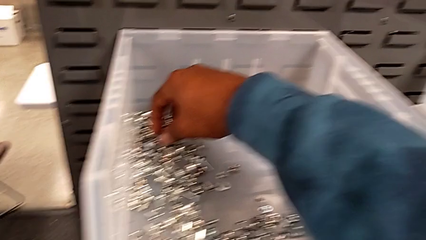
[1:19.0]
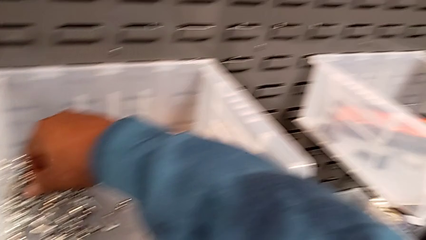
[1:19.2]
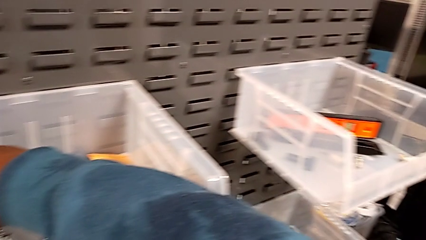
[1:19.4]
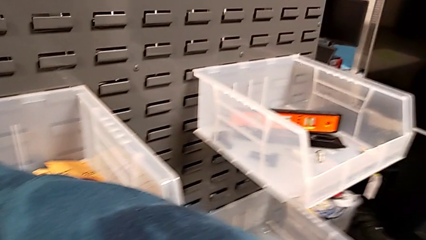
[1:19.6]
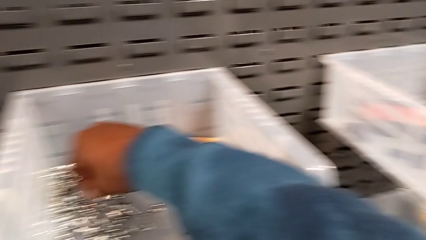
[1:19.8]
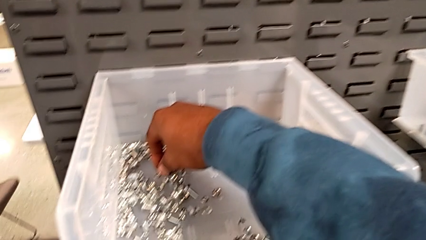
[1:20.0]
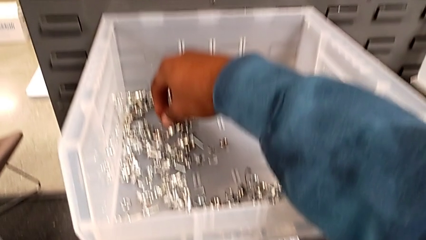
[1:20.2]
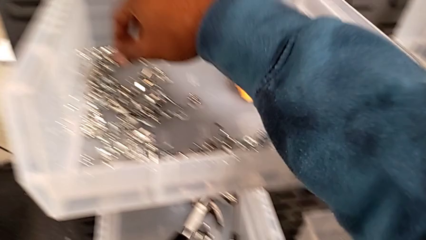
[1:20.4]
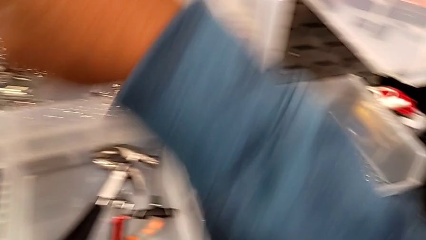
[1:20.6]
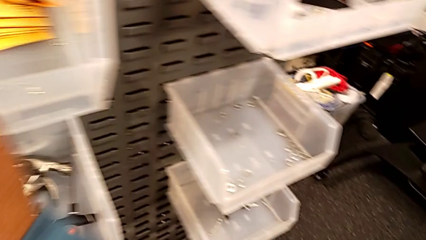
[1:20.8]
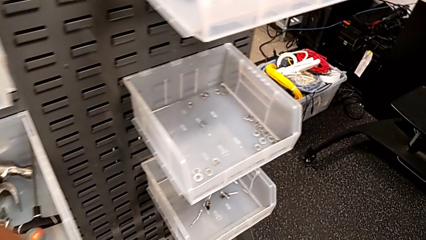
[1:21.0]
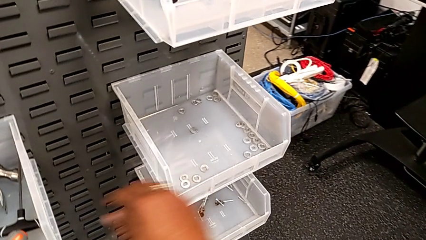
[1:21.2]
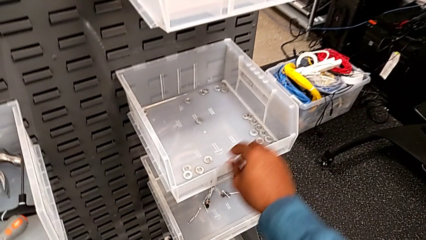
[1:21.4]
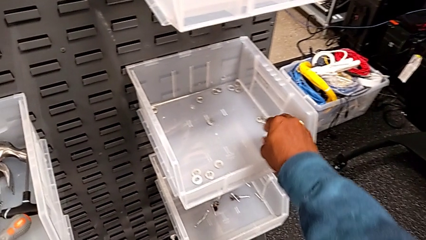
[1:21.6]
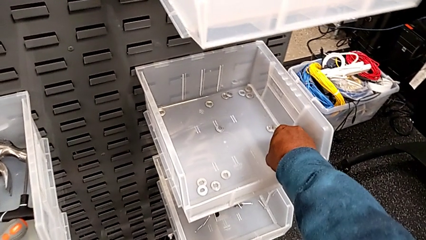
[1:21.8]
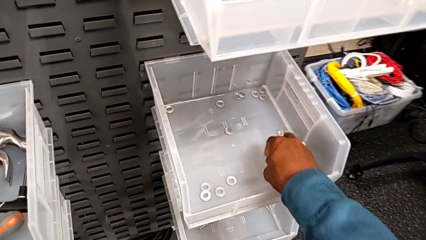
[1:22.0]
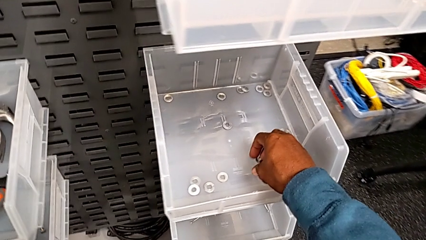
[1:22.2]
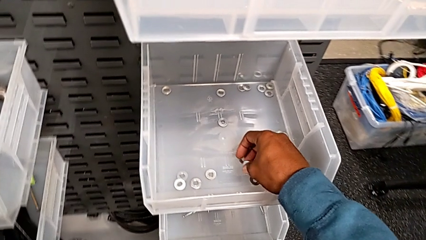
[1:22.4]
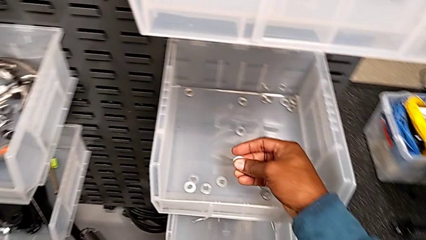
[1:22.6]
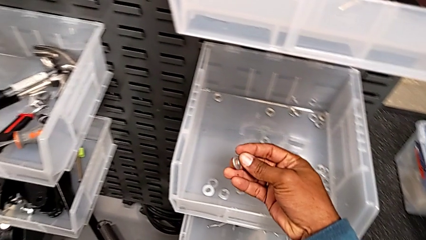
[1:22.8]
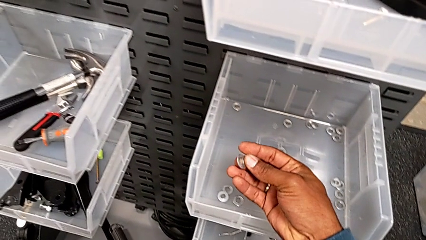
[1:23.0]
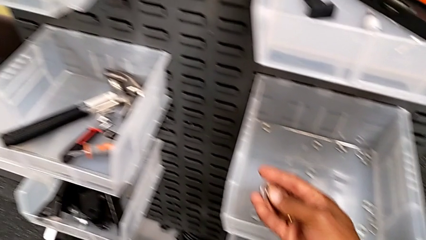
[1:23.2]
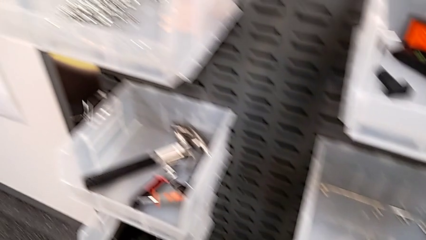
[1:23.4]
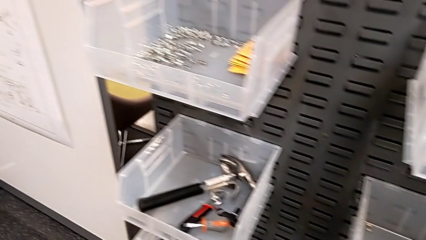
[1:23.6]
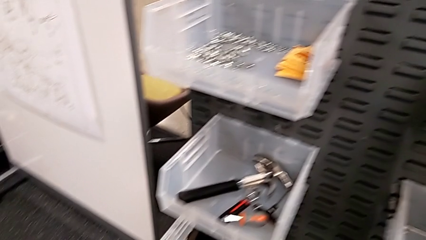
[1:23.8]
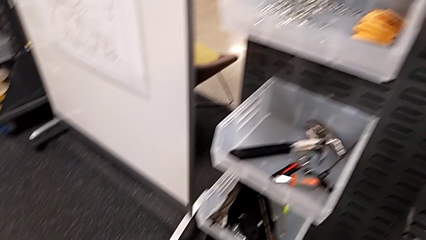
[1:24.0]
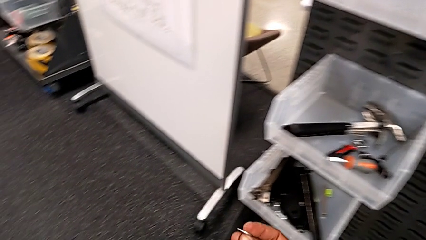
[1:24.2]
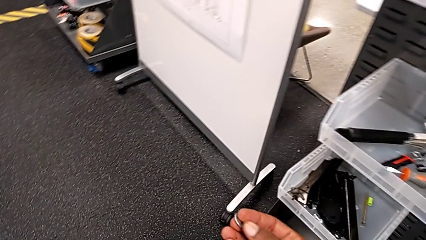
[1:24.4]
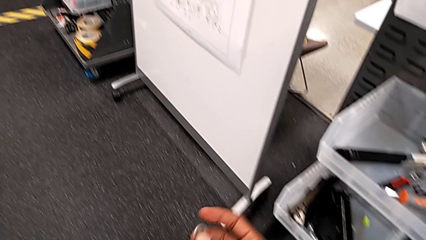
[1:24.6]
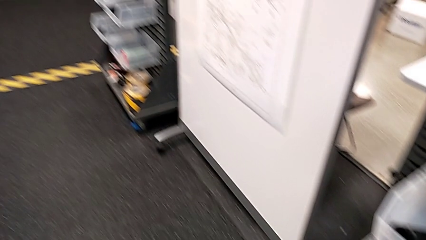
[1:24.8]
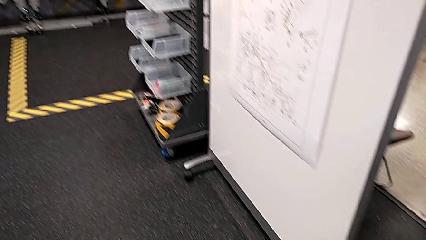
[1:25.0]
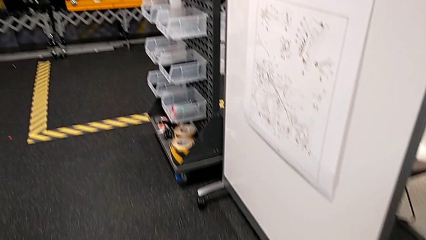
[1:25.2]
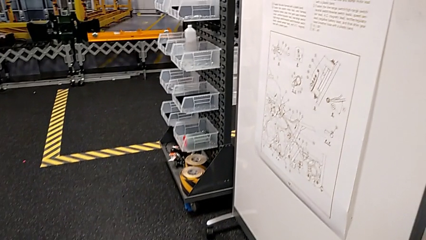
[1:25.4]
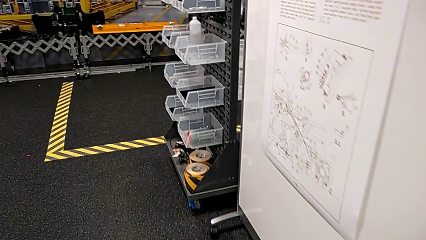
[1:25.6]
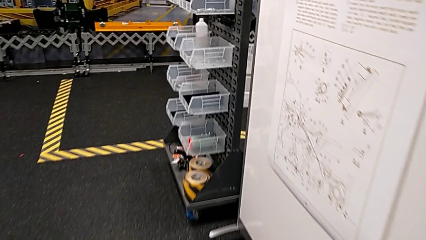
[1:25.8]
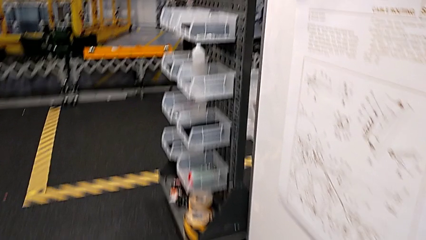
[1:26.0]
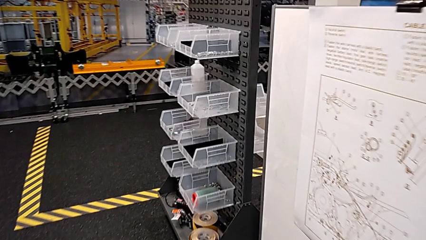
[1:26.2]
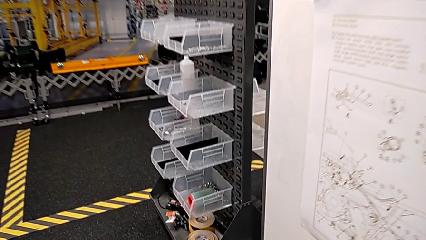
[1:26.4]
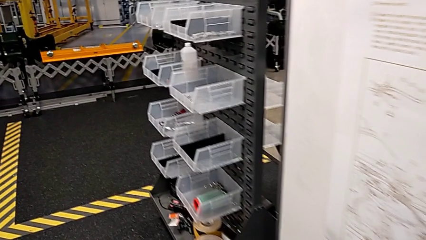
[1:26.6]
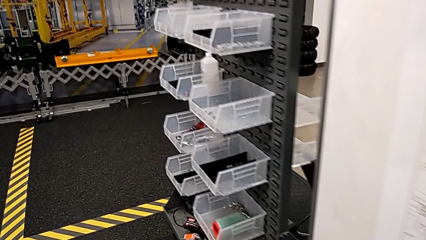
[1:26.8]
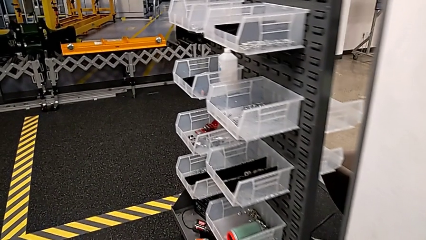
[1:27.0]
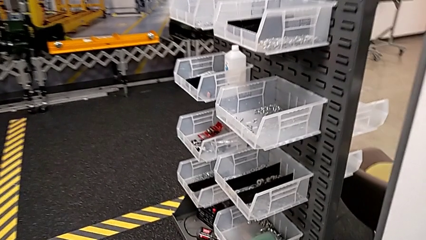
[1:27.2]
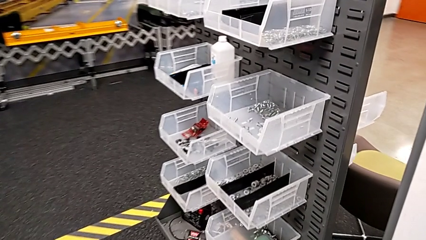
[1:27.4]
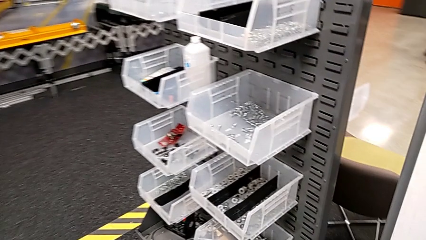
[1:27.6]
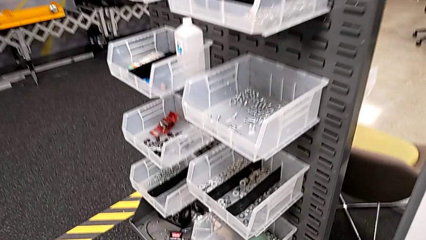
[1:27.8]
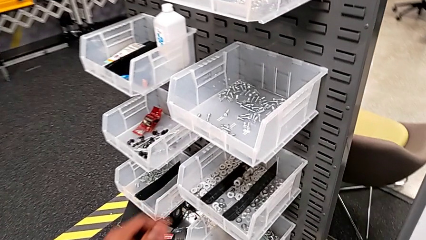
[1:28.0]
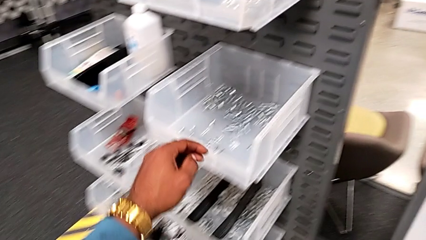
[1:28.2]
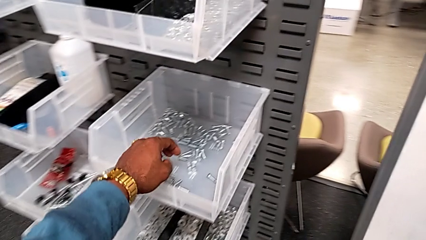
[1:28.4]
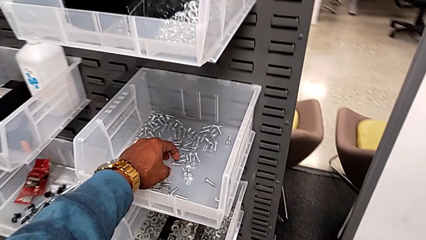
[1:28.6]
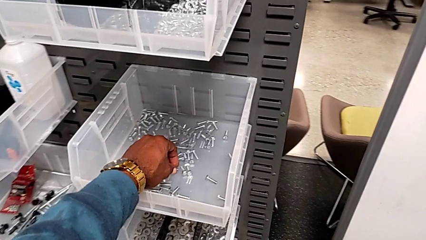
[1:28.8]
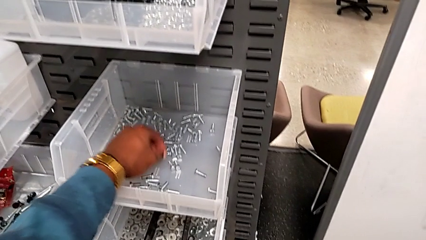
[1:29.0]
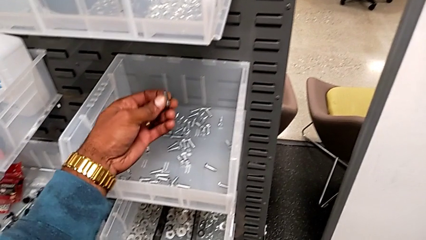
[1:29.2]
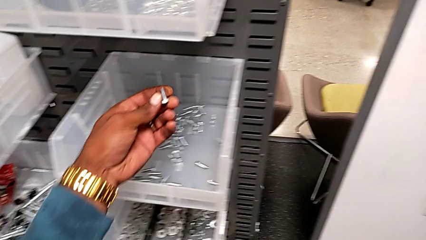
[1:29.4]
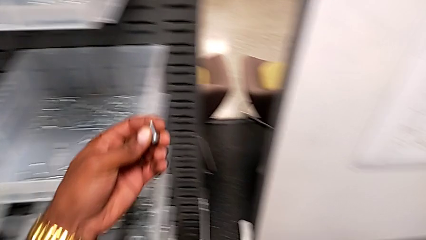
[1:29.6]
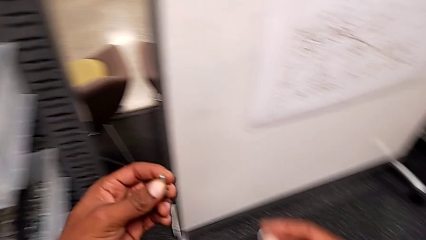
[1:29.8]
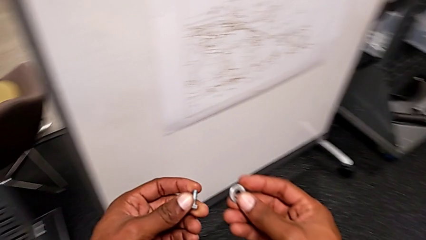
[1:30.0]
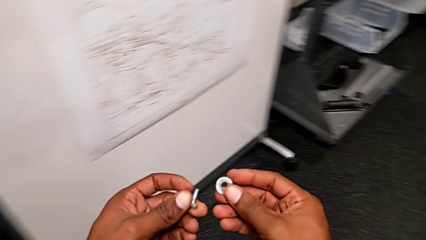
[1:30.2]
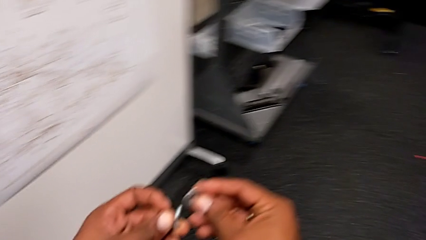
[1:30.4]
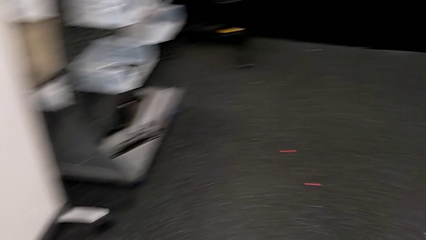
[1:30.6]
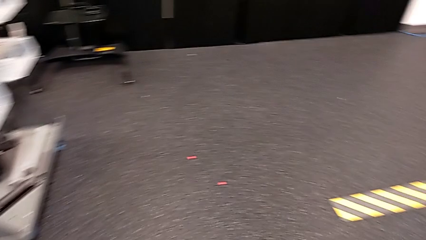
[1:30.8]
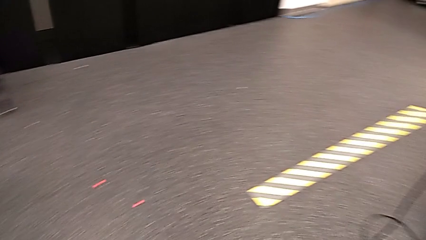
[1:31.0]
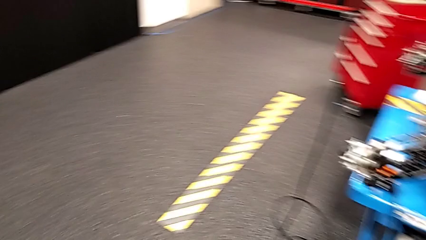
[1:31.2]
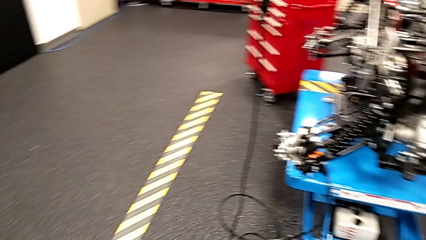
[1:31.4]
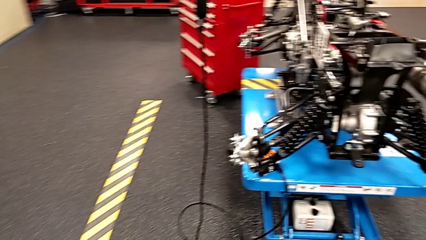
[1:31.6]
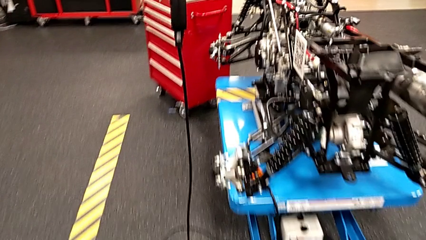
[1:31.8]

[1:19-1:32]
The camera wearer is grabbing some different bolts and nuts. They wrongly inspect the wrong toolbox, grab the washer, grab the bolt and insert the washer.

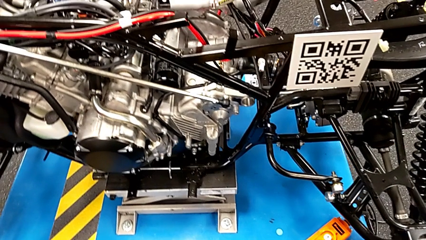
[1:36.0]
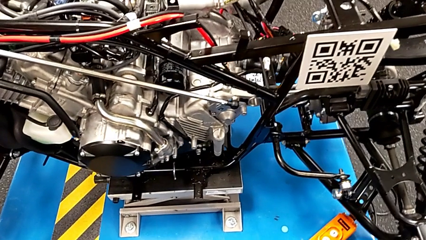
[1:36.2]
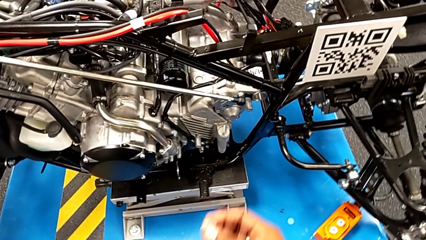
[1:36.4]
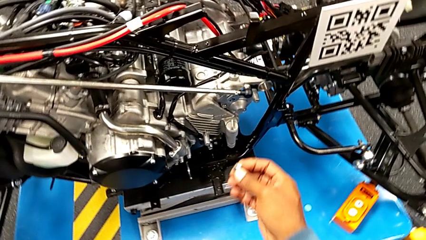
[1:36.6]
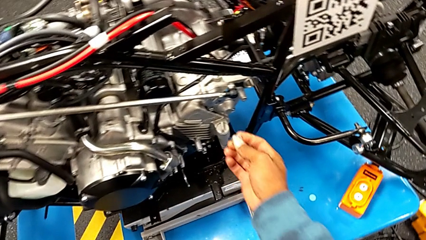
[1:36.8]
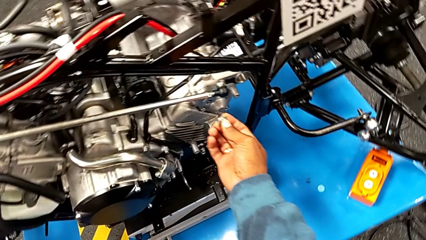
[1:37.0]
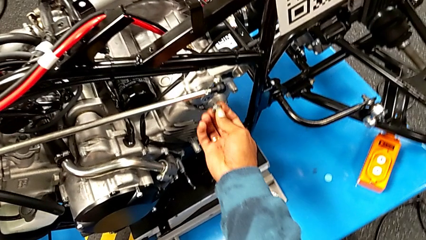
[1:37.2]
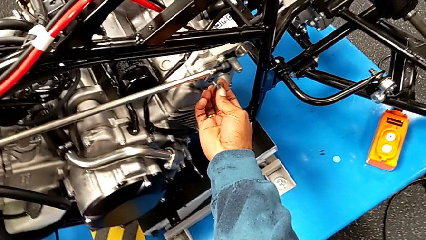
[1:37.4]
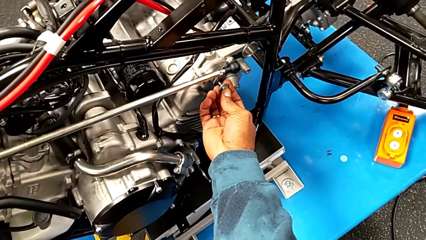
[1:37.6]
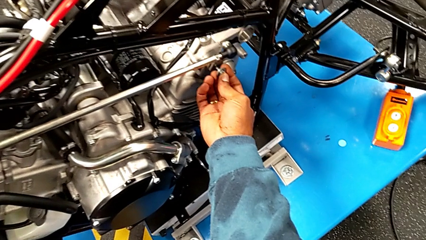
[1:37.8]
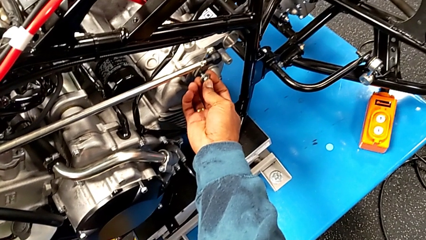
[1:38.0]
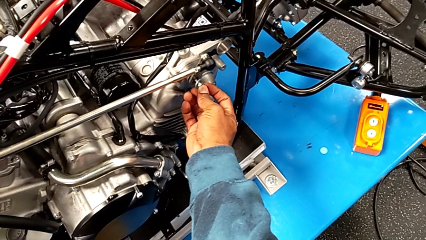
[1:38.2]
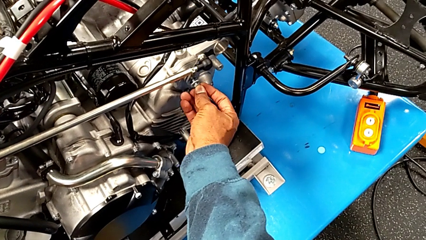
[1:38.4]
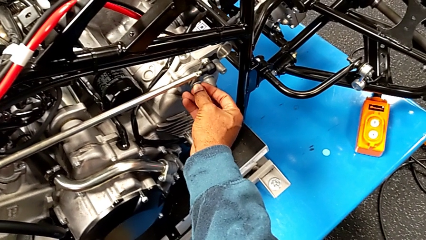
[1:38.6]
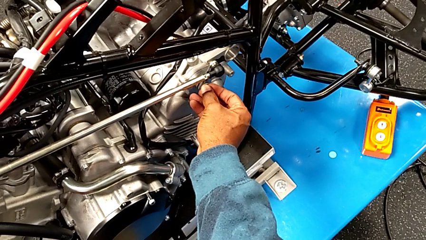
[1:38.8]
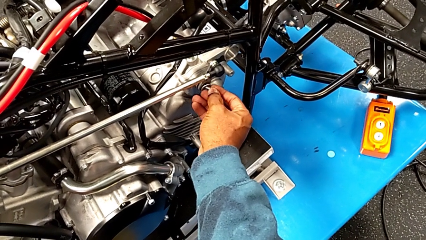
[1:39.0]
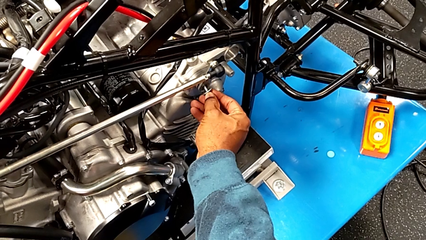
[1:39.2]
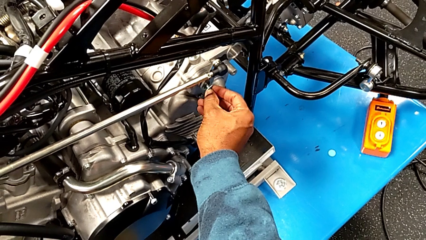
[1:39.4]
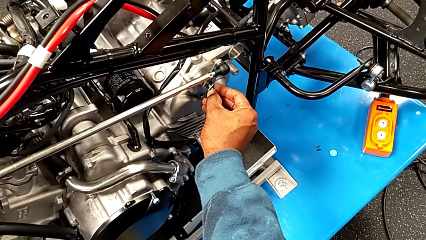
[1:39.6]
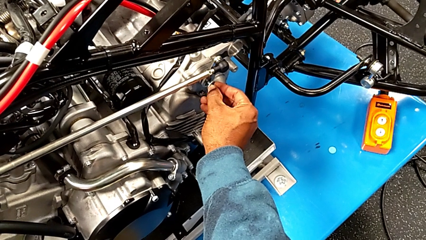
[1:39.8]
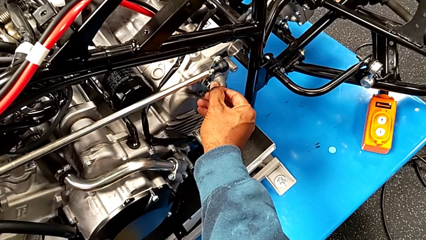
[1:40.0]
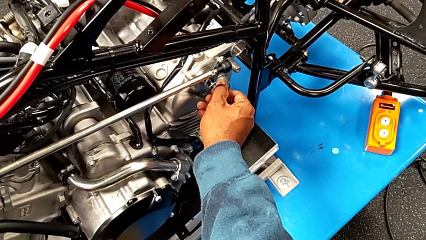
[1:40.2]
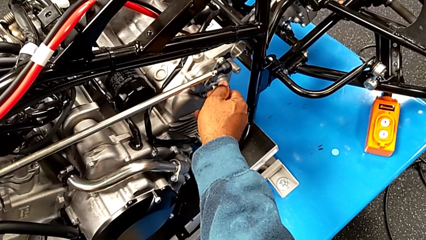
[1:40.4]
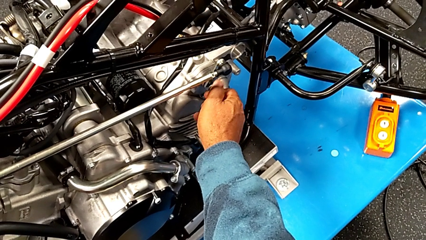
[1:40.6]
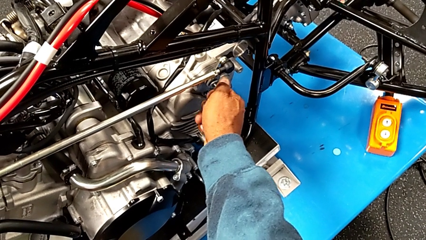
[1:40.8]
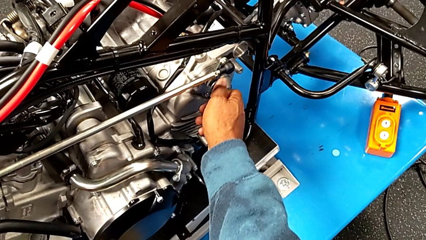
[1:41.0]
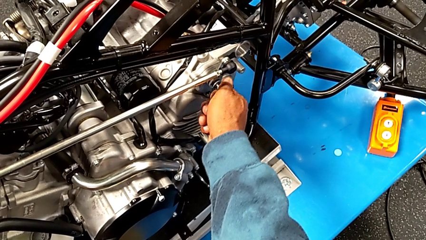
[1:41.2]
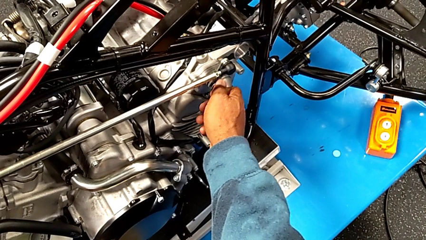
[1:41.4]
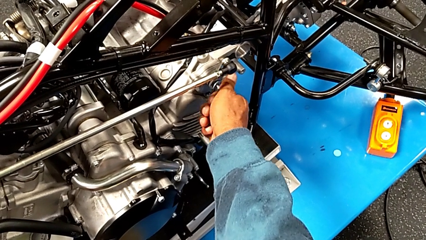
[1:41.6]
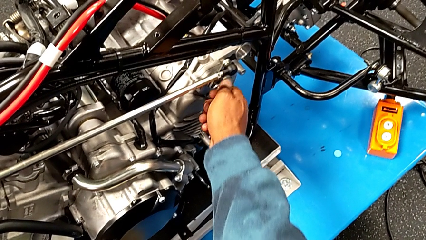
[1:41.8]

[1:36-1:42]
The camera wearer is using the ratchet to screw the bolt. They insert the bolt and begin to screw it.
